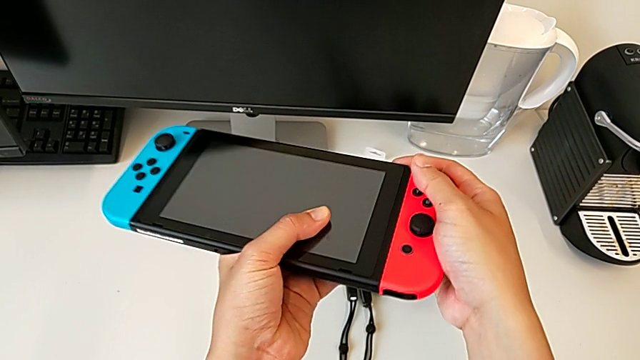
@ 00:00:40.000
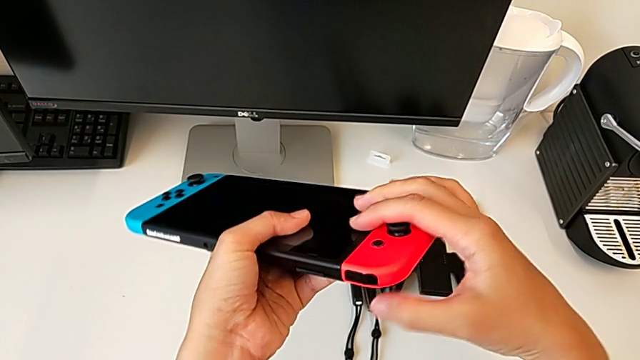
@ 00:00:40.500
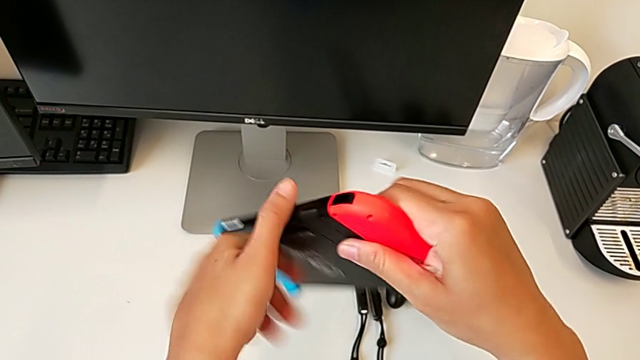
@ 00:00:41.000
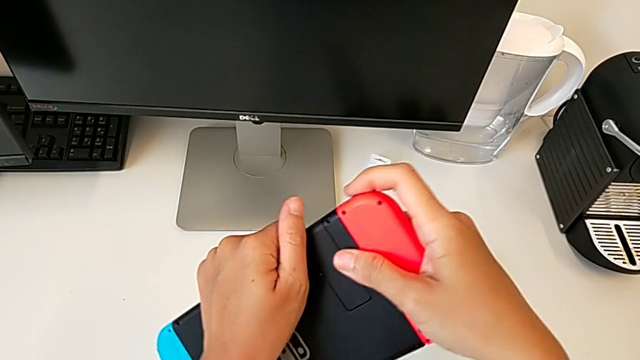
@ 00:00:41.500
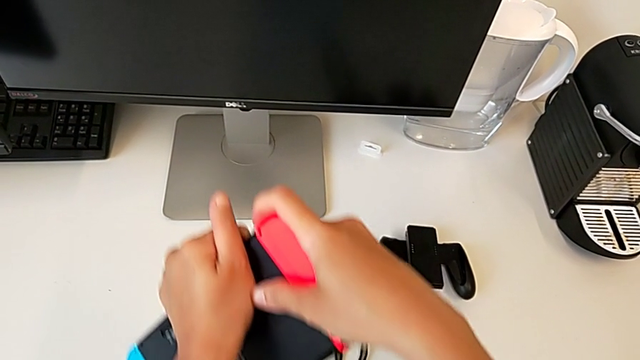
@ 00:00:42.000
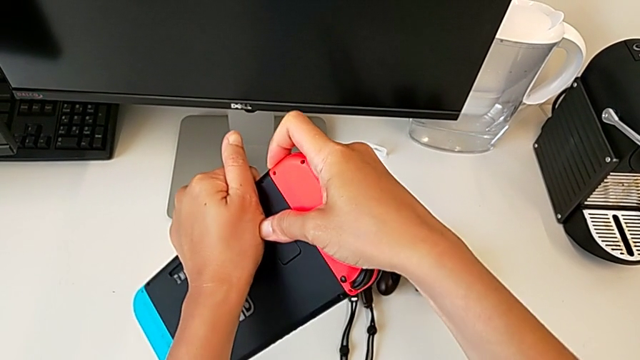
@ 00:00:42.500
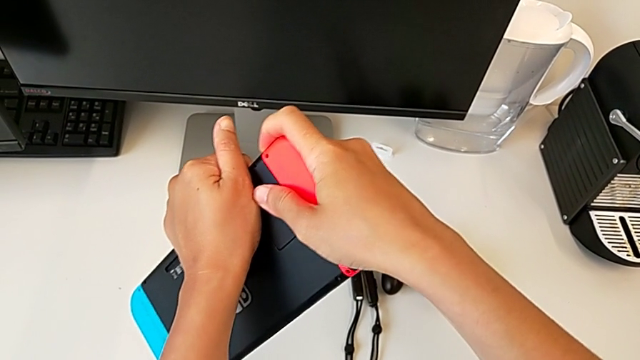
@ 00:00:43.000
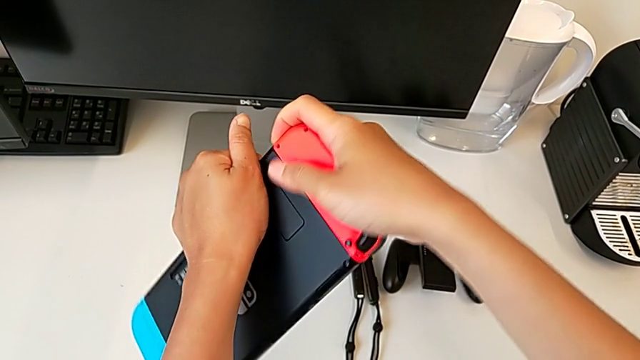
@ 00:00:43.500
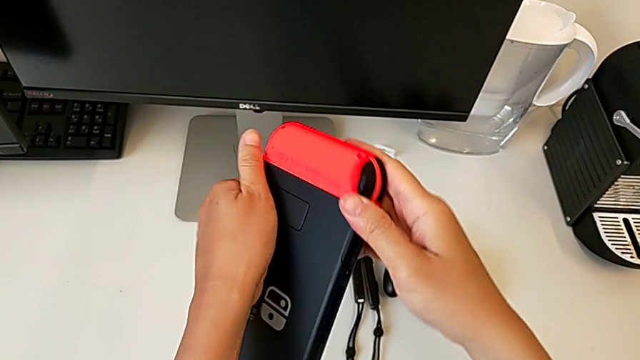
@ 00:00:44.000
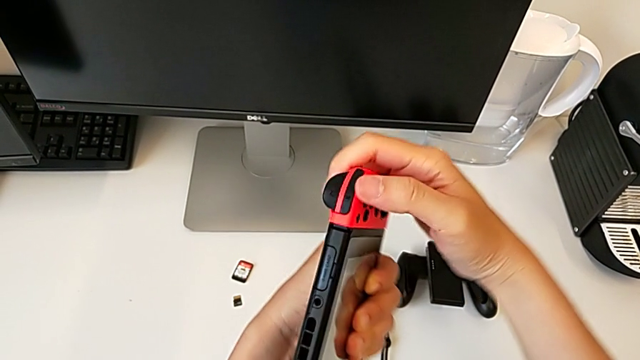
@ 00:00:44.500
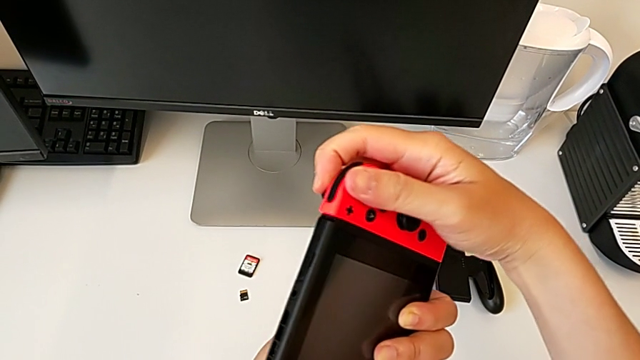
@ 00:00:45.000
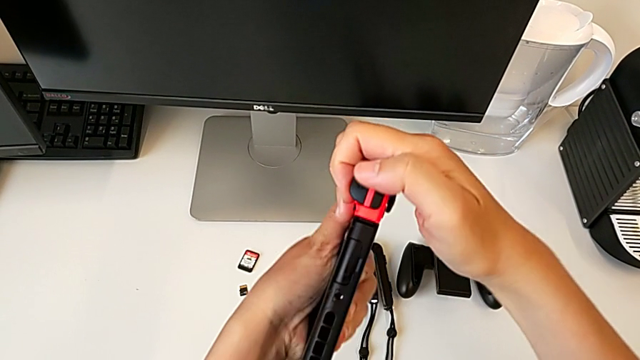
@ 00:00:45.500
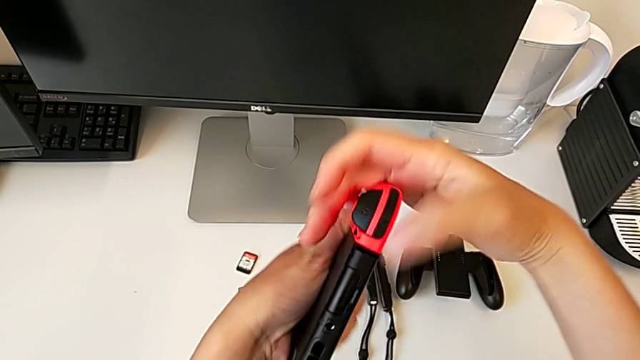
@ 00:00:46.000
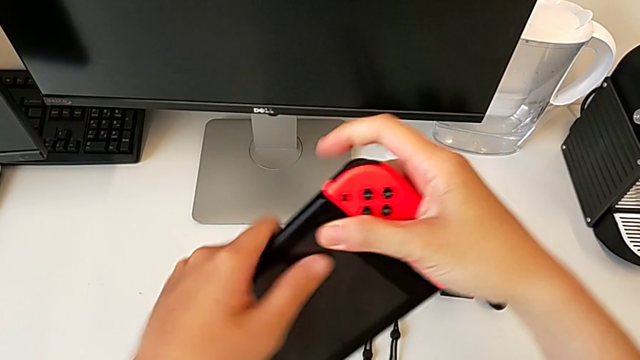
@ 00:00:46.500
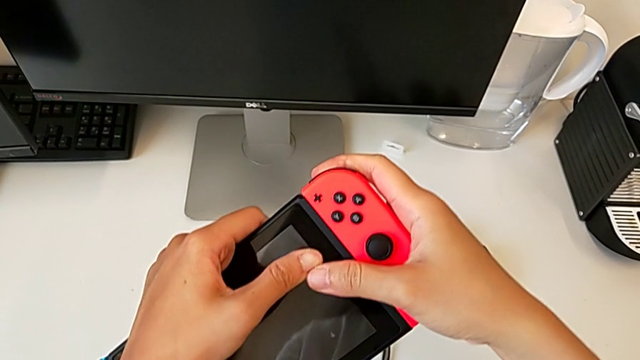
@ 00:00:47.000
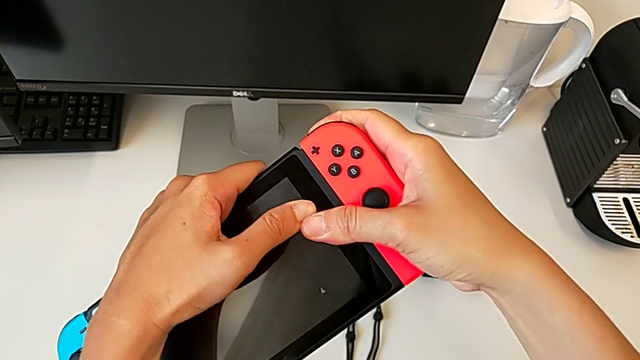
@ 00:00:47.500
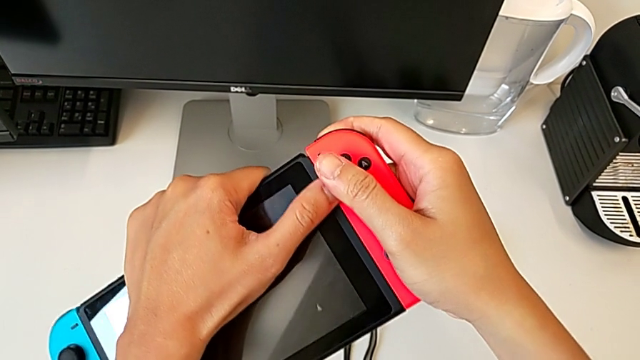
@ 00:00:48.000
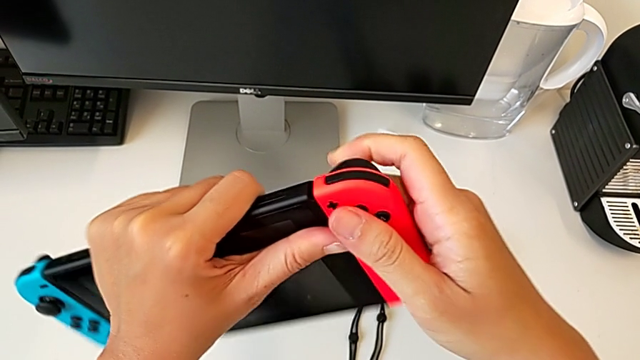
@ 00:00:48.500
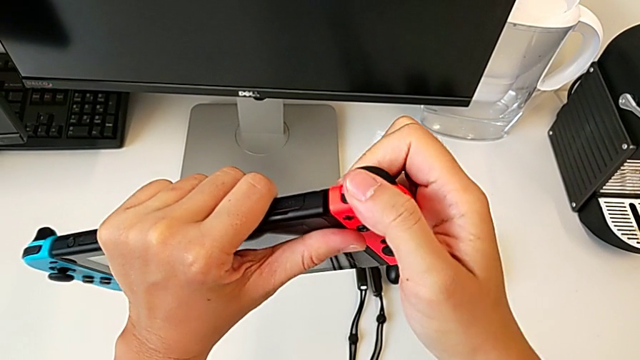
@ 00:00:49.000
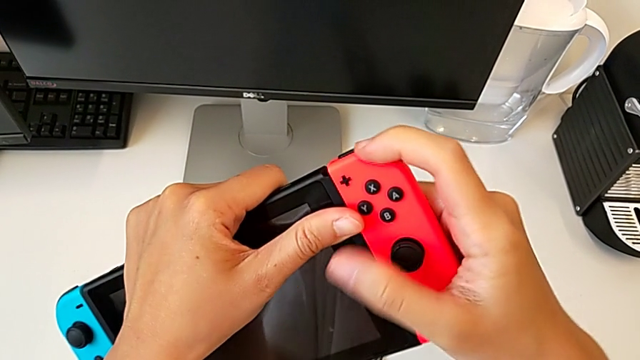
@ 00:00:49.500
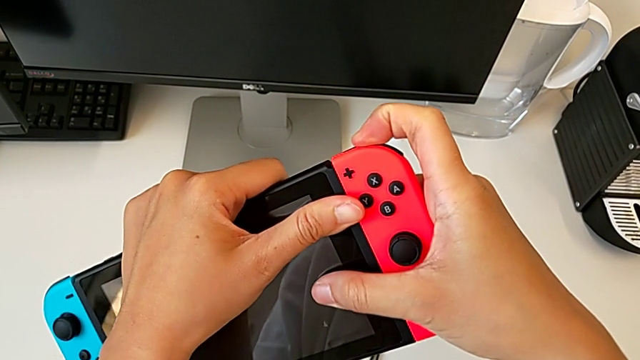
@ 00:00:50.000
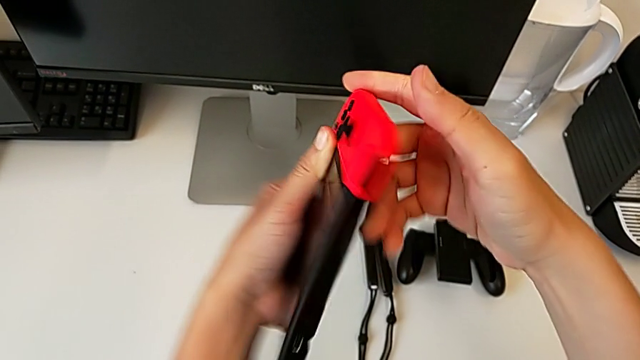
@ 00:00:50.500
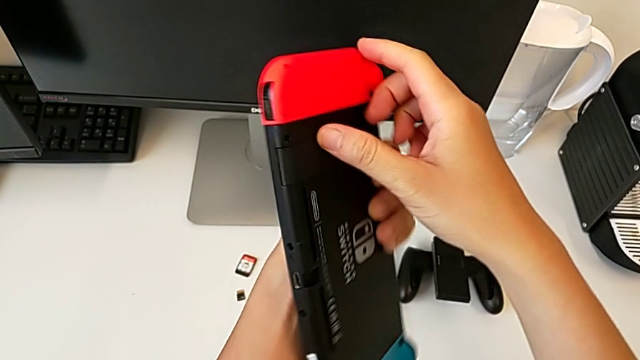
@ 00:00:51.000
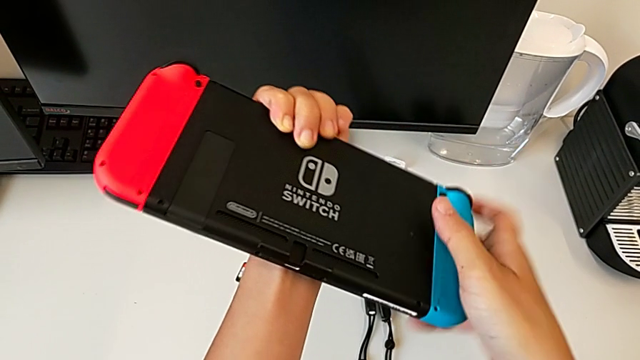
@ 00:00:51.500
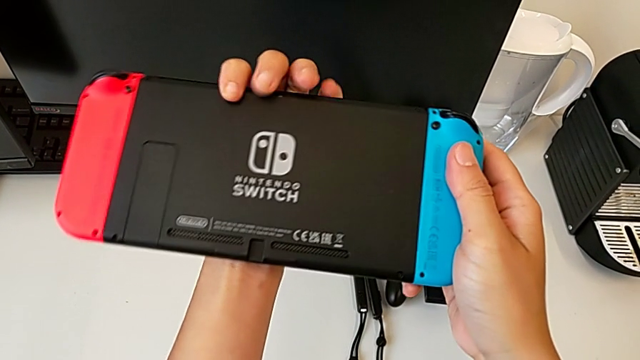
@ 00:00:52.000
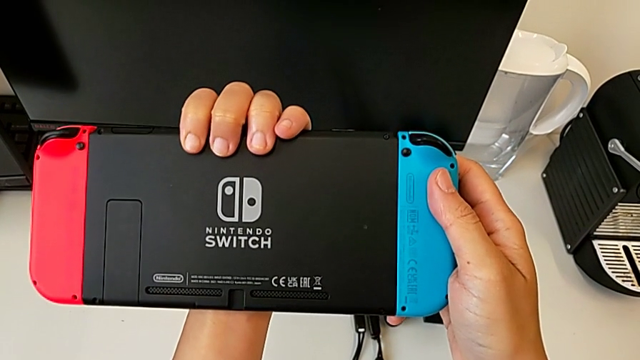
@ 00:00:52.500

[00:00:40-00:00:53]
The camera wearer is removing the red Joy-Con controller from the Nintendo Switch console. They turn the Nintendo Switch, withdraw the red Joy-Con controller, turn the Nintendo Switch, withdraw the red Joy-Con controller, press the top button and turn the Nintendo Switch.

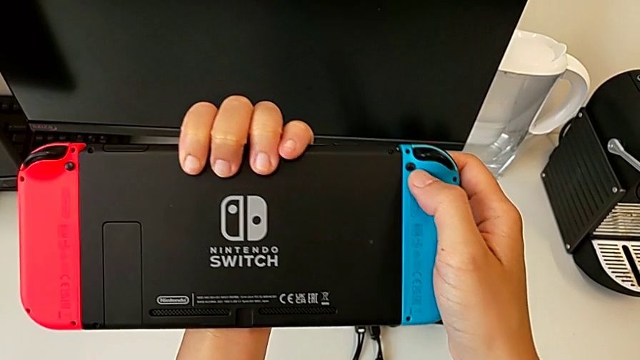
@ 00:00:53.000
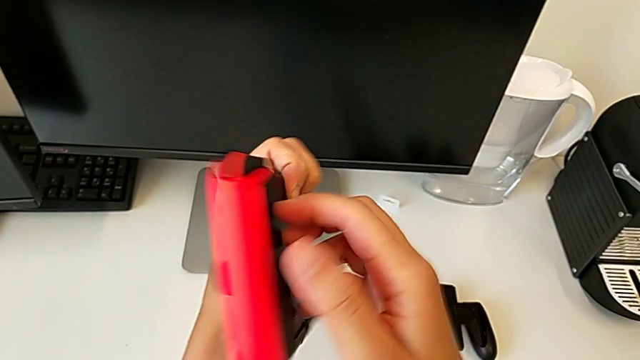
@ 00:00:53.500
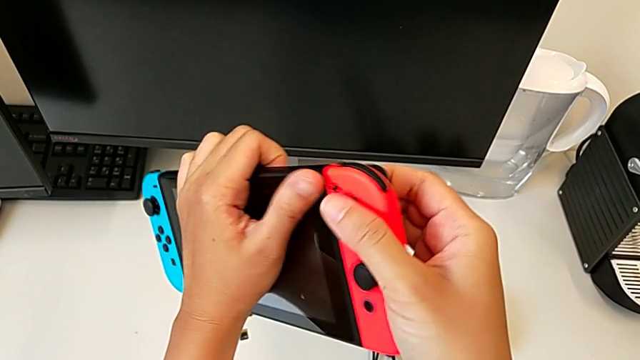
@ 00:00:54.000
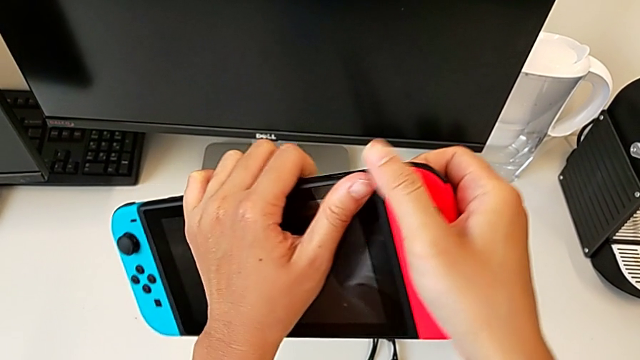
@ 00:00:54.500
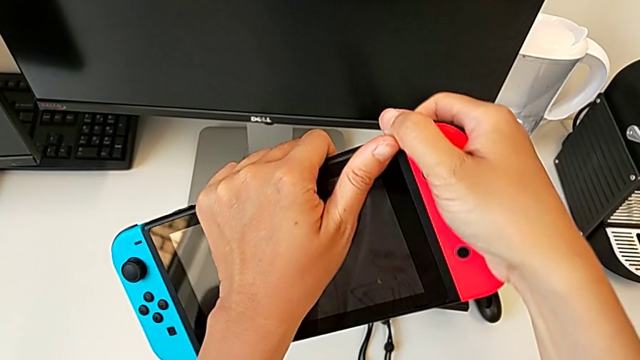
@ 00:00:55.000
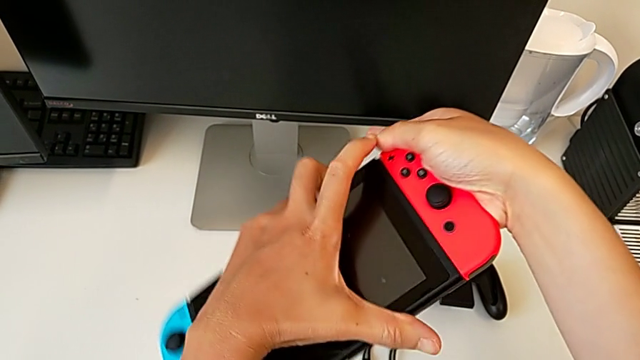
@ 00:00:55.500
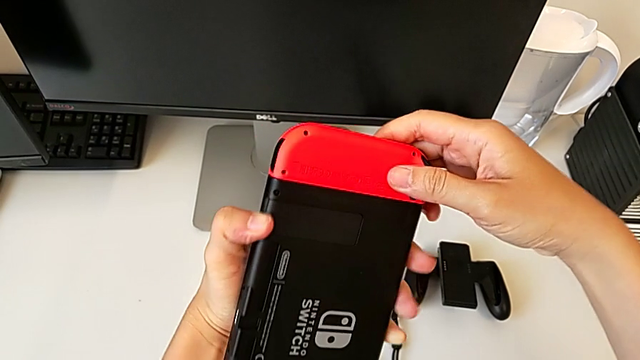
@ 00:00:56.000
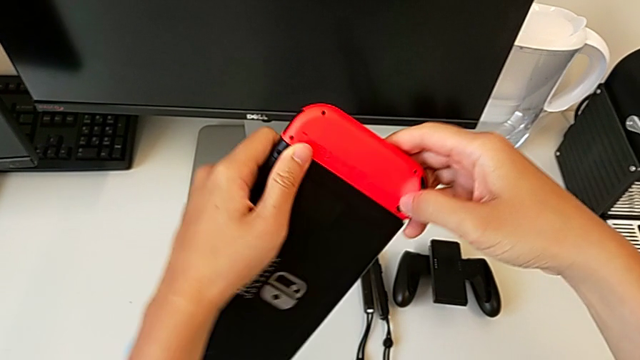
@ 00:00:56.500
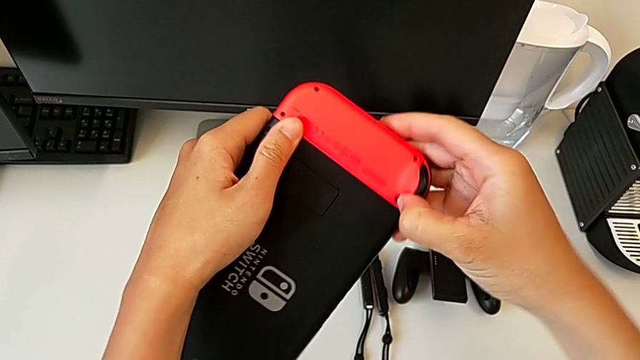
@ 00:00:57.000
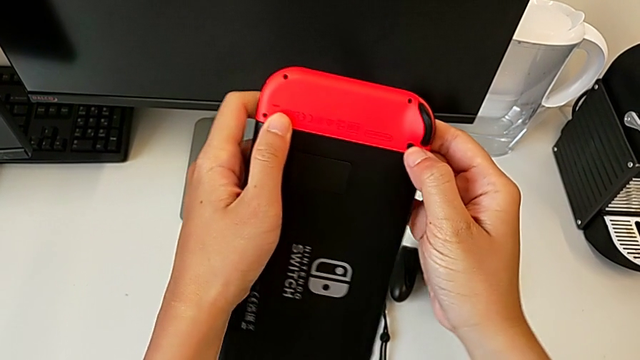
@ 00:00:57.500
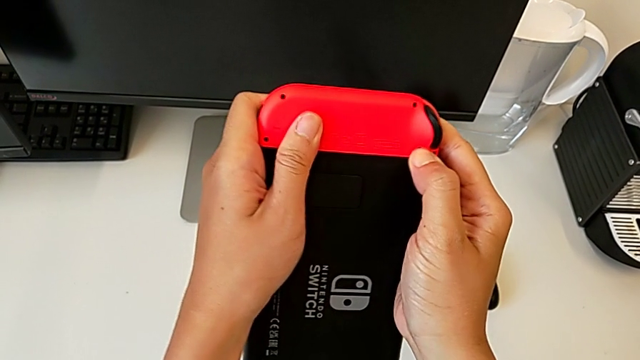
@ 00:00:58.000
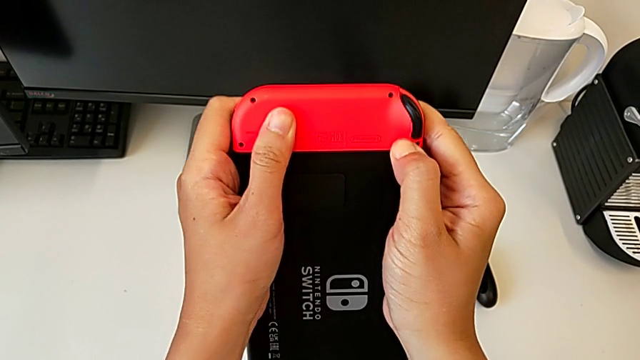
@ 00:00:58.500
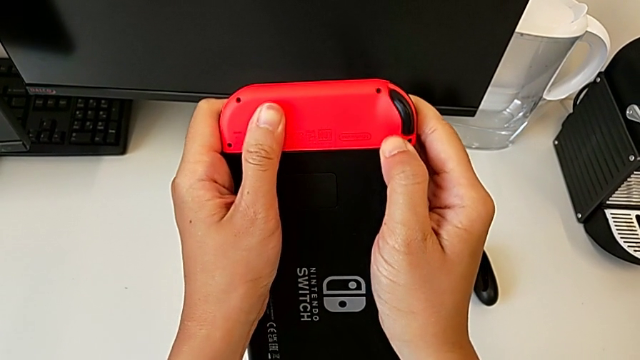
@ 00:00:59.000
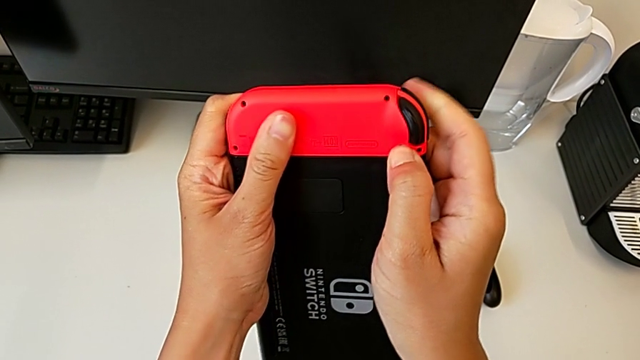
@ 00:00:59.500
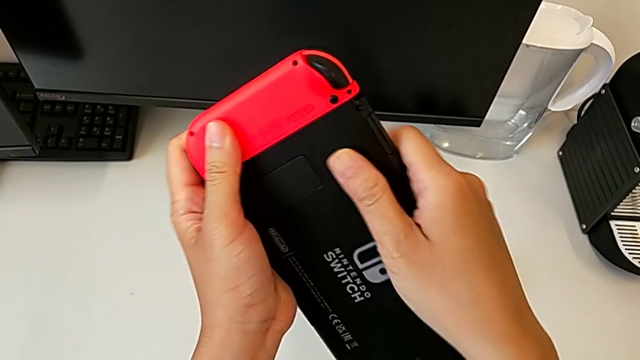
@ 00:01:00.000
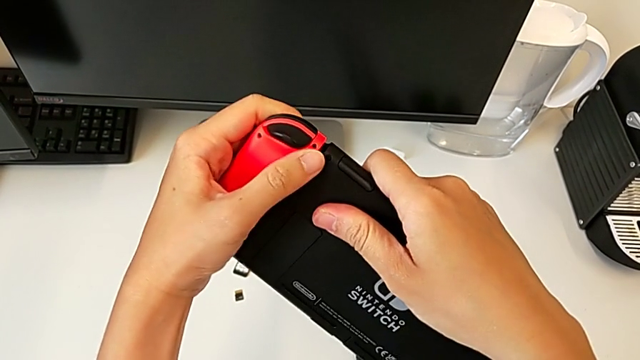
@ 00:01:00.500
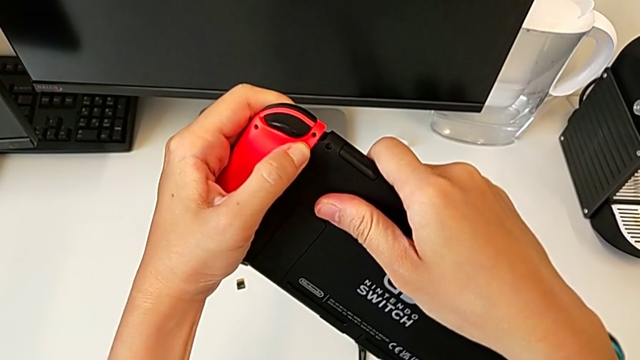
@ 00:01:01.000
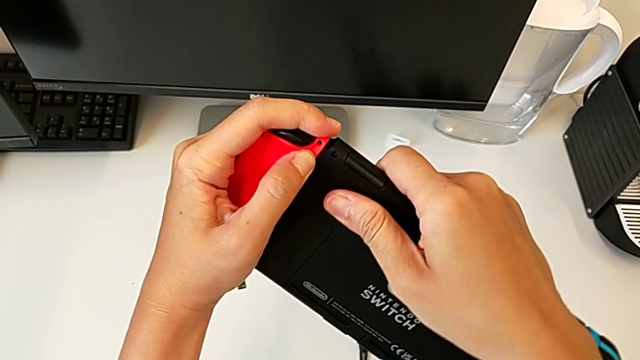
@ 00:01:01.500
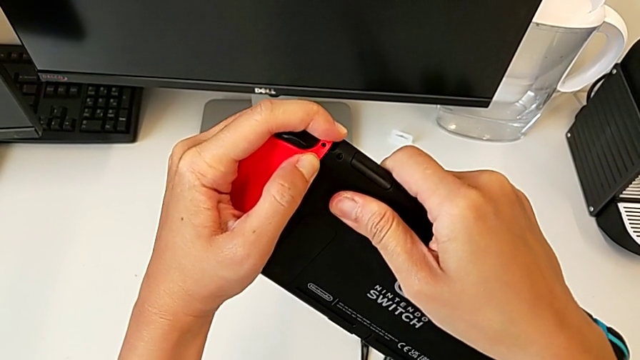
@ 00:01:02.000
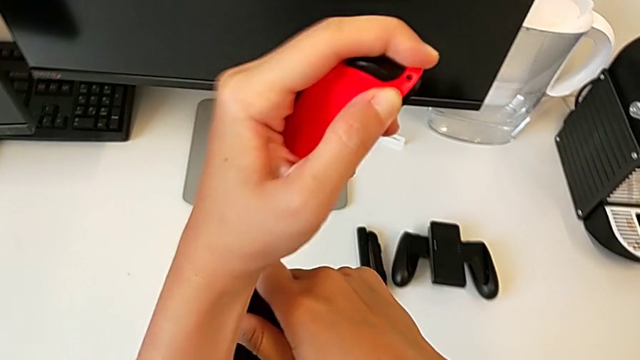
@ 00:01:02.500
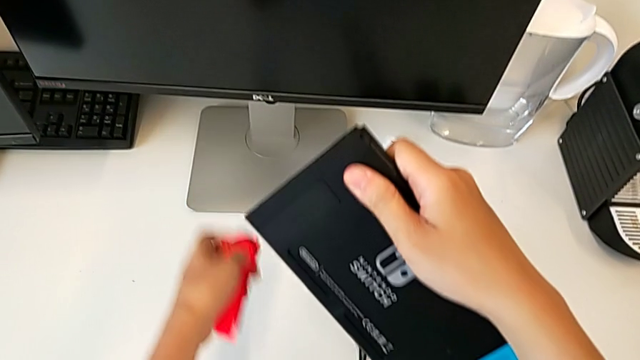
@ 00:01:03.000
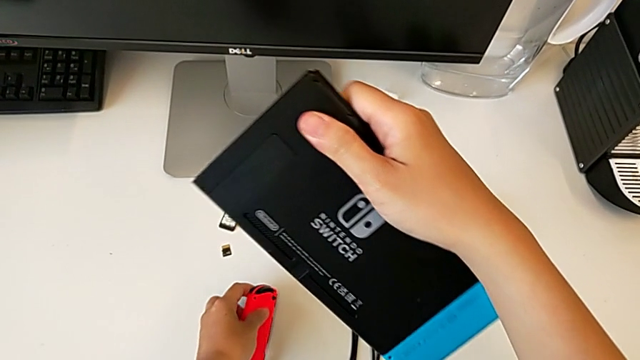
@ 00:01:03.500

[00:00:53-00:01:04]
The camera wearer is removing the red Joy-Con controller from the Nintendo Switch console. They turn the Nintendo Switch twice, press the back button, withdraw the red Joy-Con controller, press the back button and withdraw the red Joy-Con controller.
